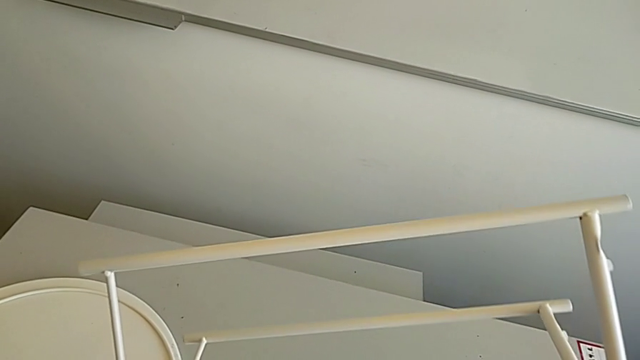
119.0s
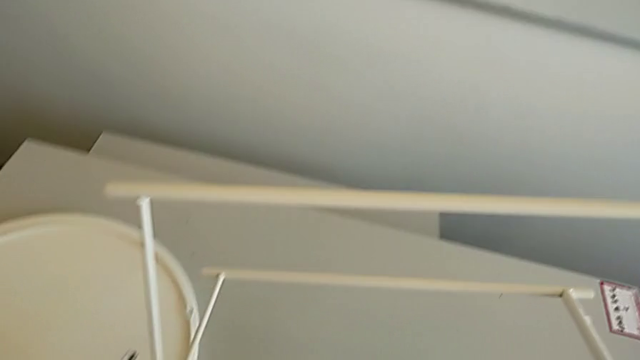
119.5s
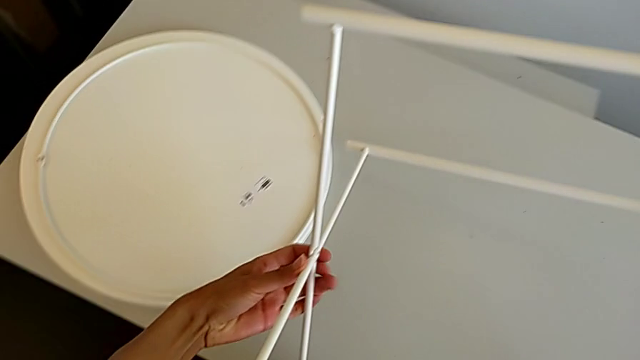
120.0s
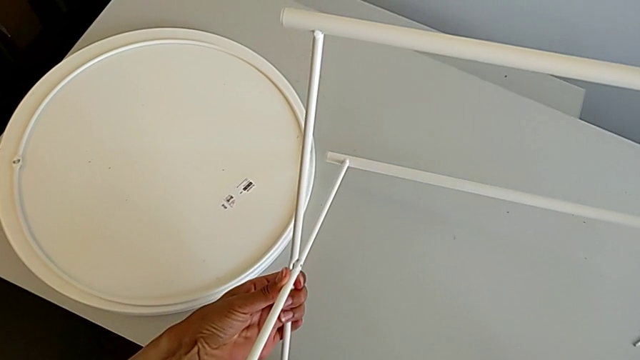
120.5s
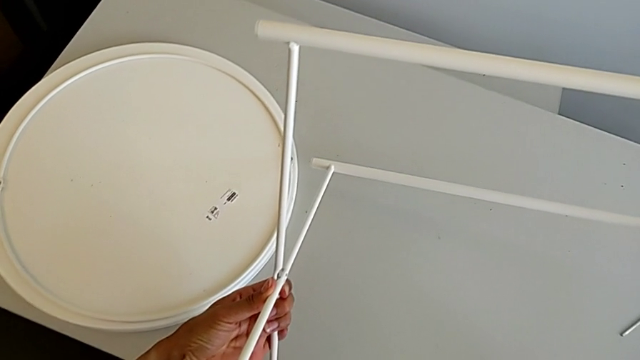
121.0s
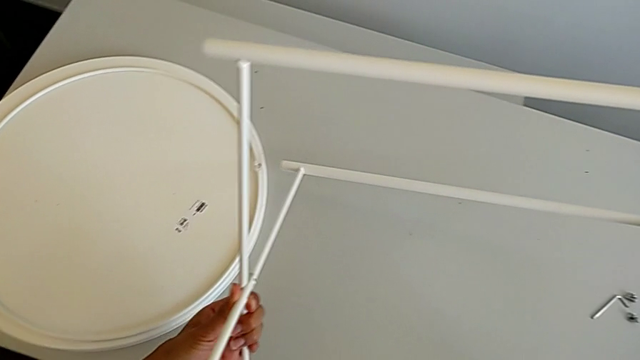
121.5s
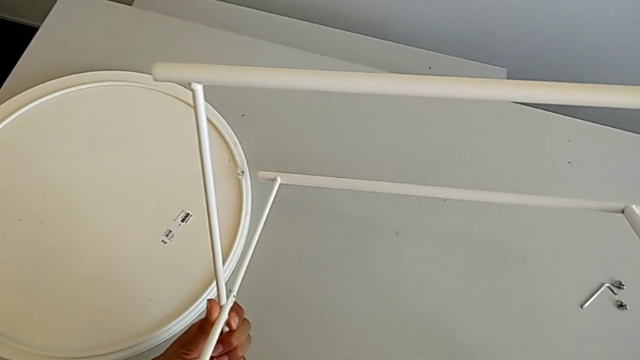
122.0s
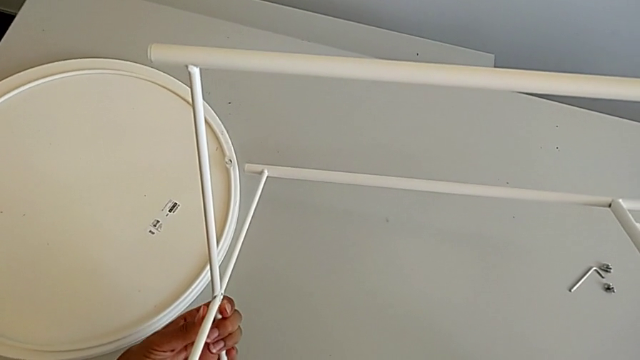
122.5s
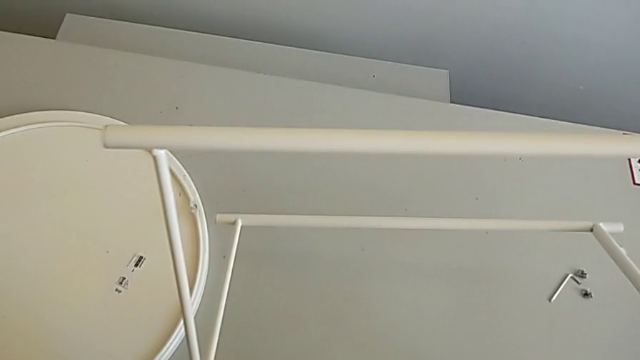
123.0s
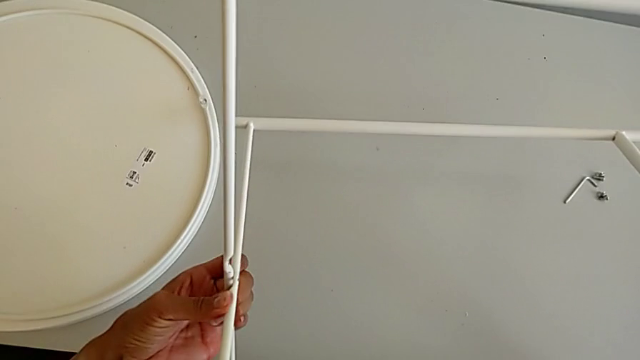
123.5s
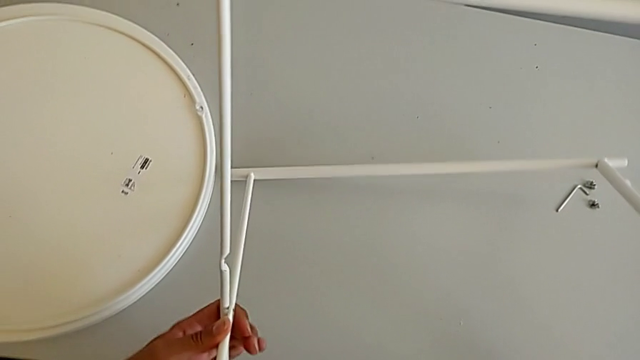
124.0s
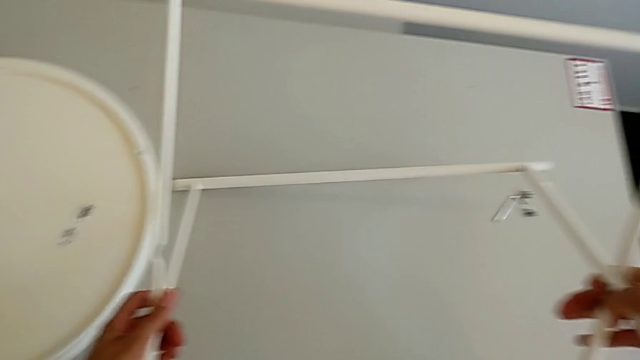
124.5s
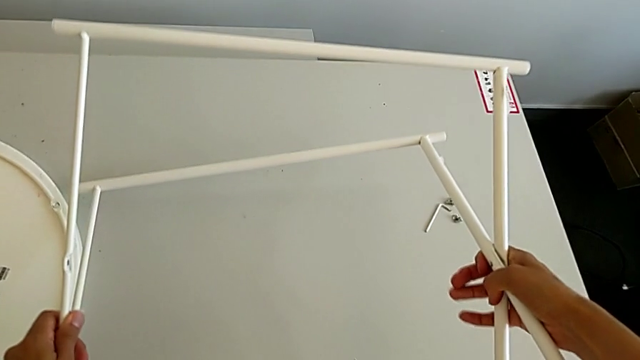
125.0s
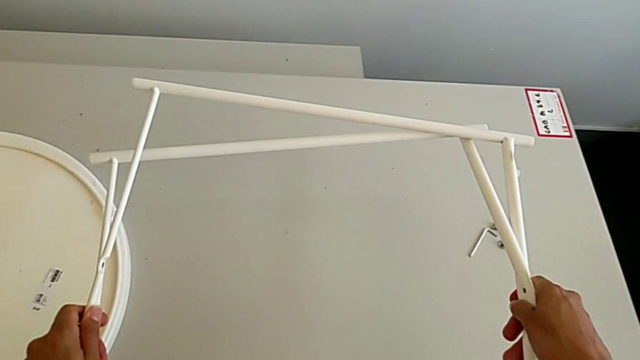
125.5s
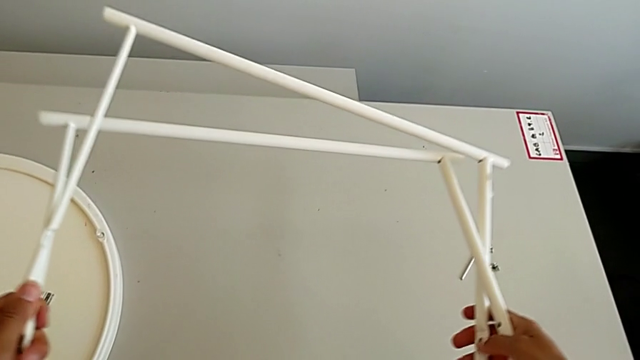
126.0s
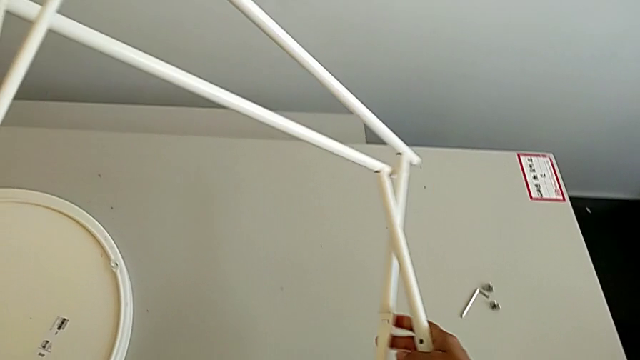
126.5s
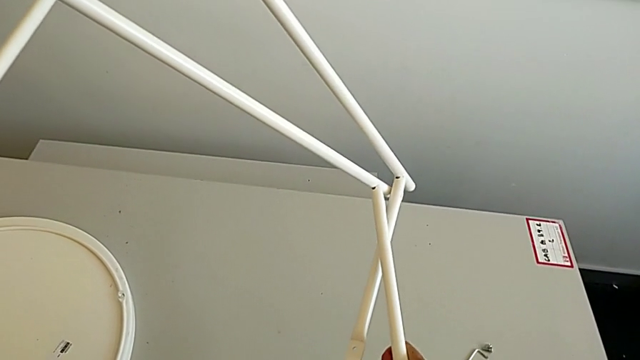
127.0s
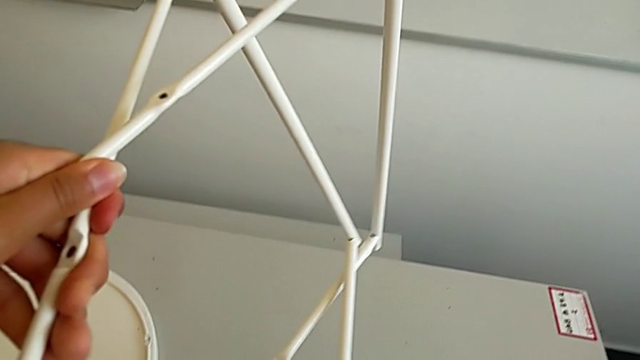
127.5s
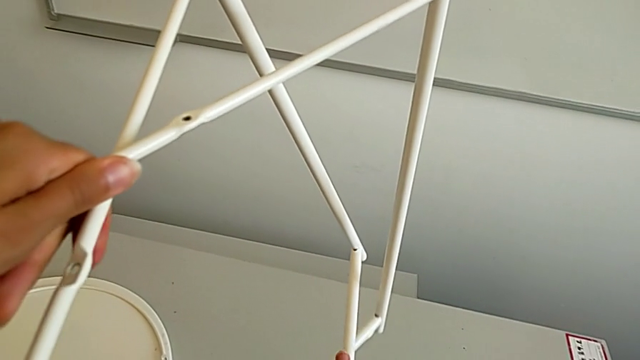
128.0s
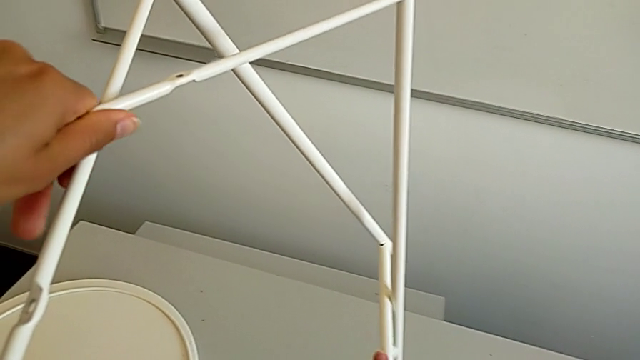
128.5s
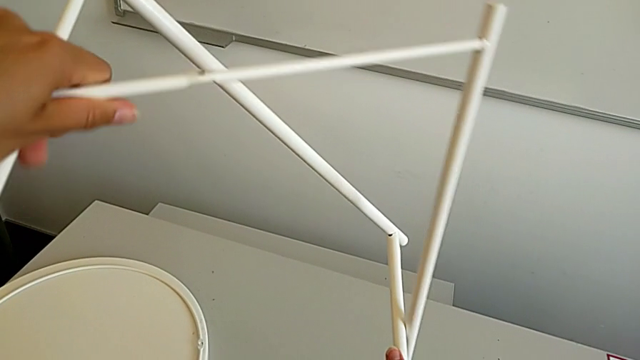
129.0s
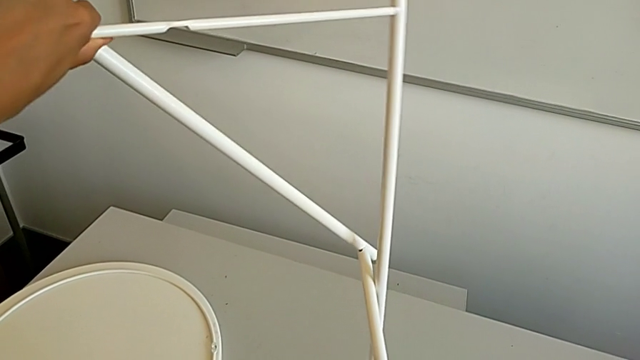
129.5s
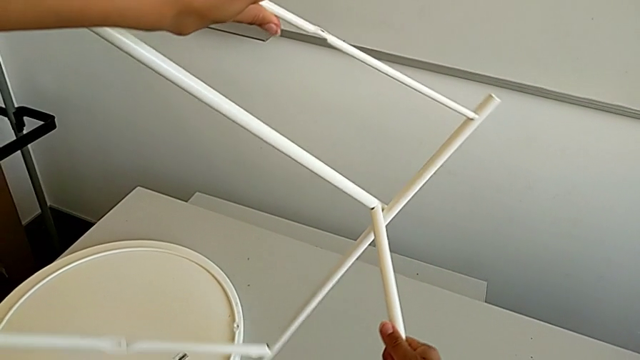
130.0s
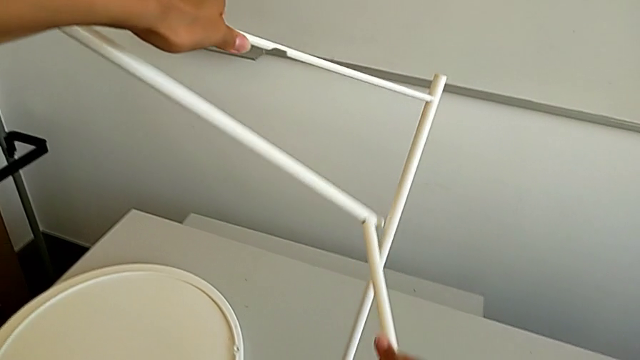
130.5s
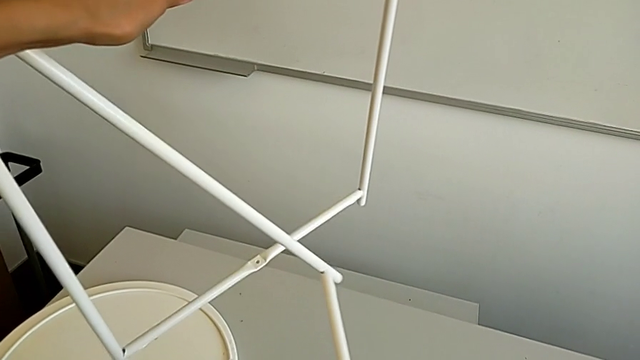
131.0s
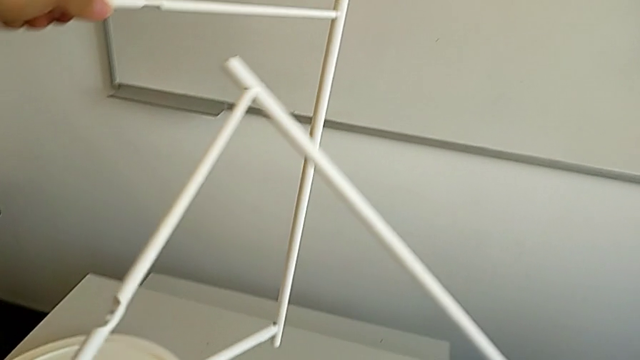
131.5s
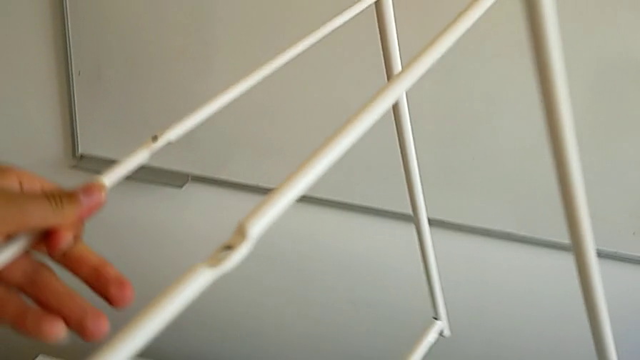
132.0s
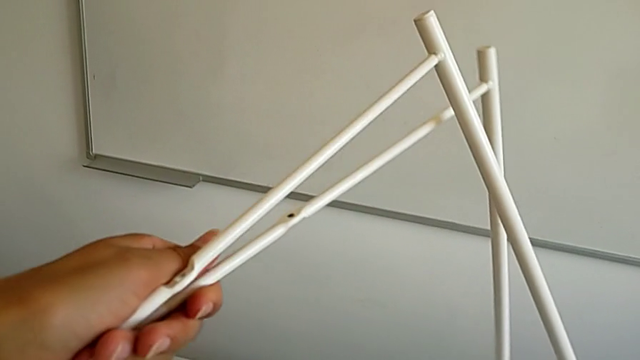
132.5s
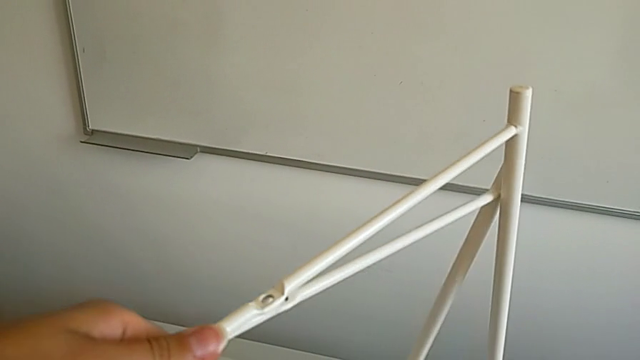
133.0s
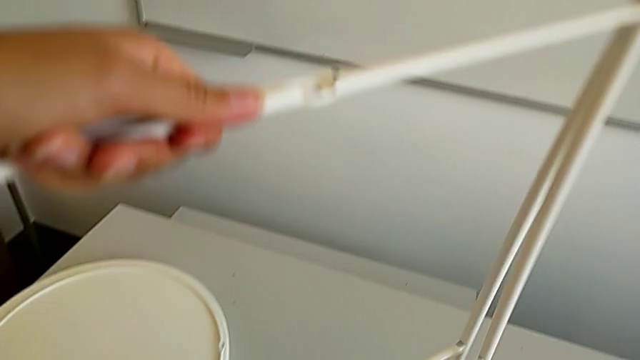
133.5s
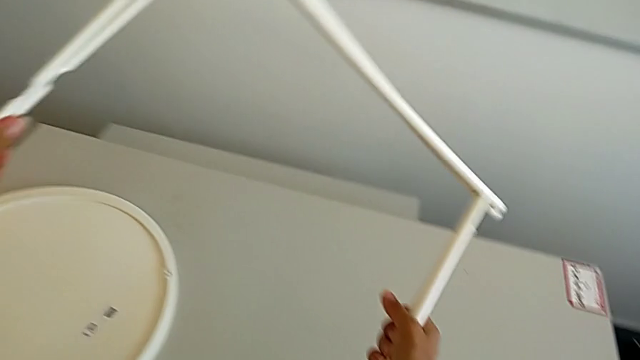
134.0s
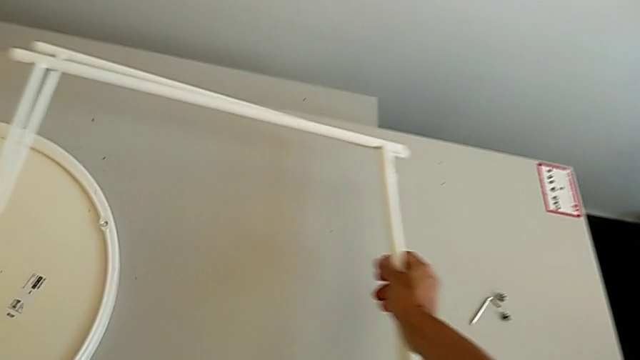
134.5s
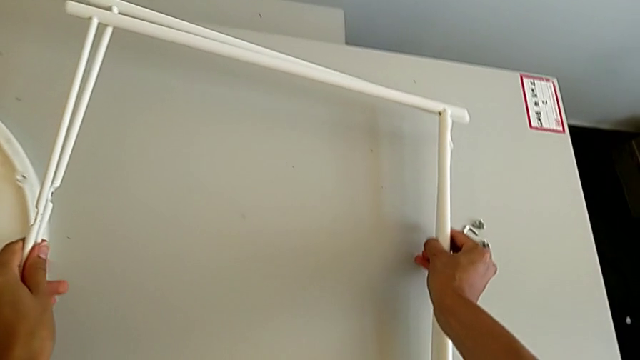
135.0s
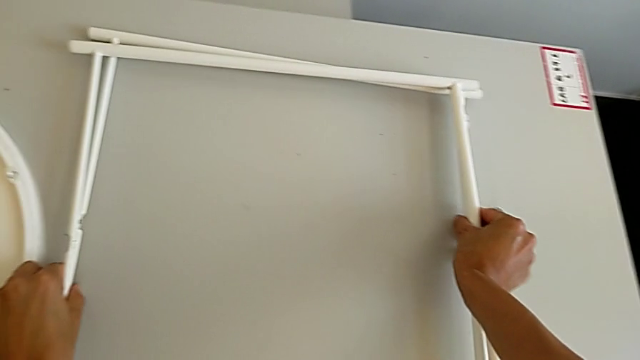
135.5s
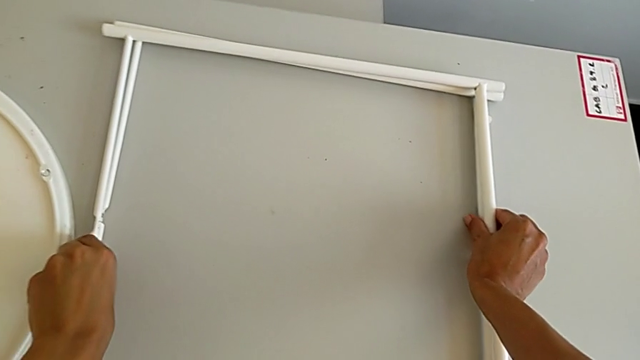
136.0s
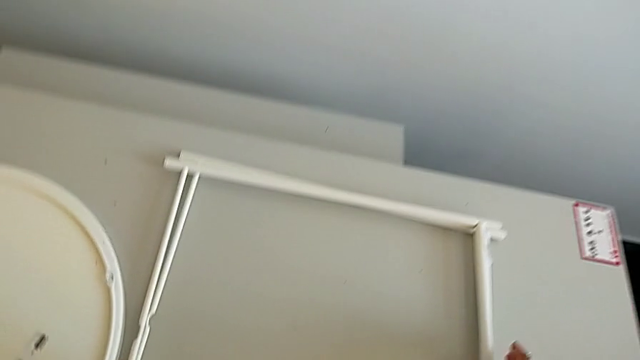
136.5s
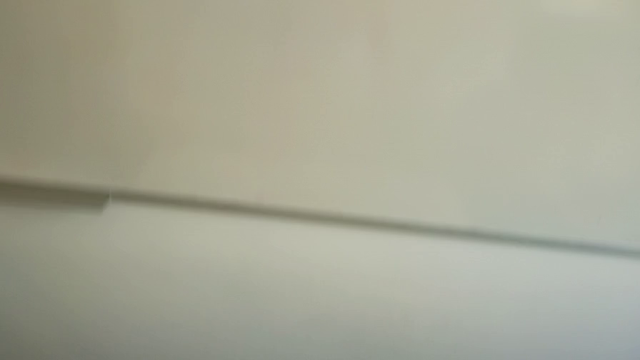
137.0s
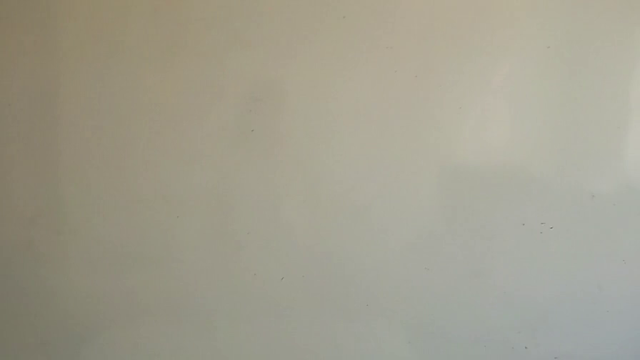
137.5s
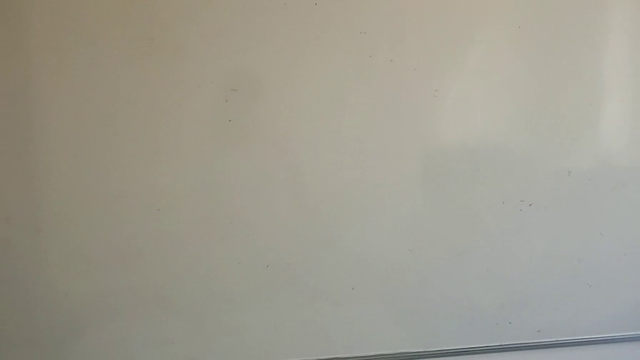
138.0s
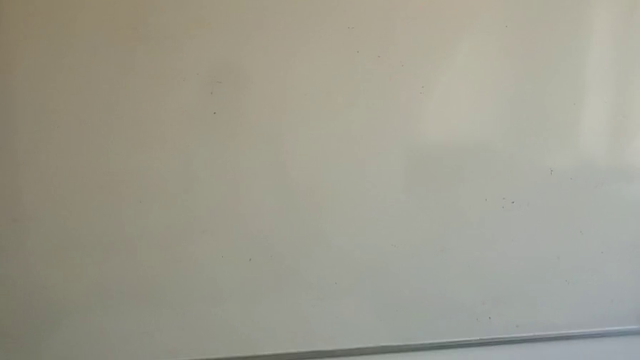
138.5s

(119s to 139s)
The camera wearer is detaching the legs. They disassemble the leg, align it and place it.
